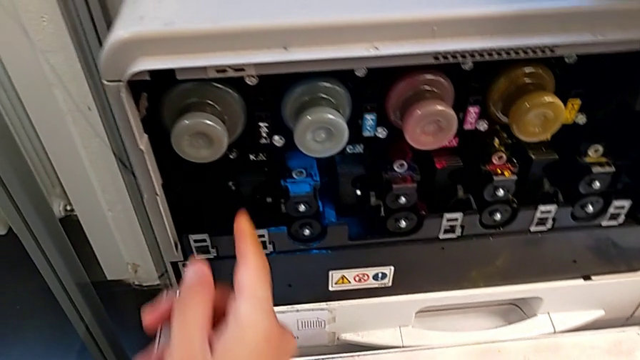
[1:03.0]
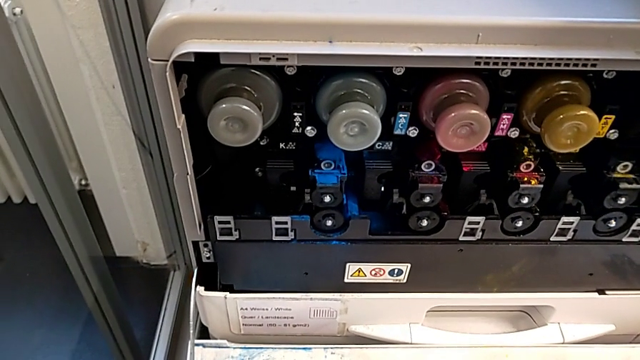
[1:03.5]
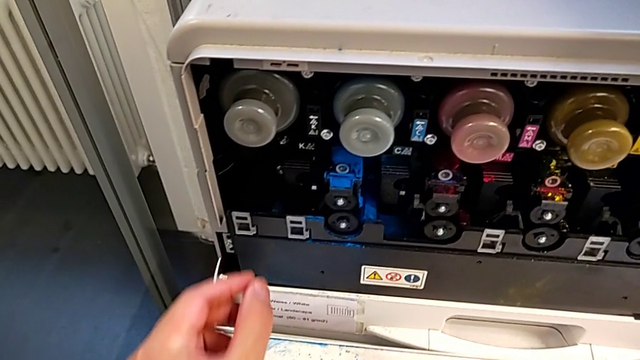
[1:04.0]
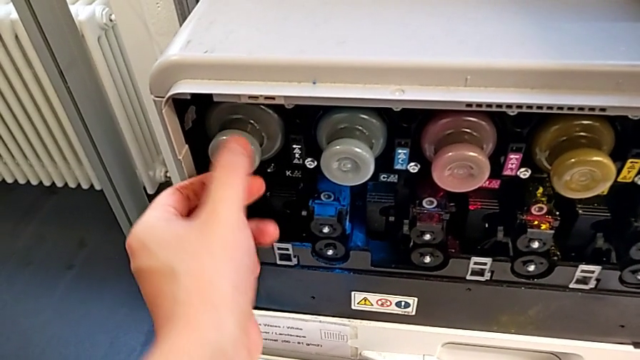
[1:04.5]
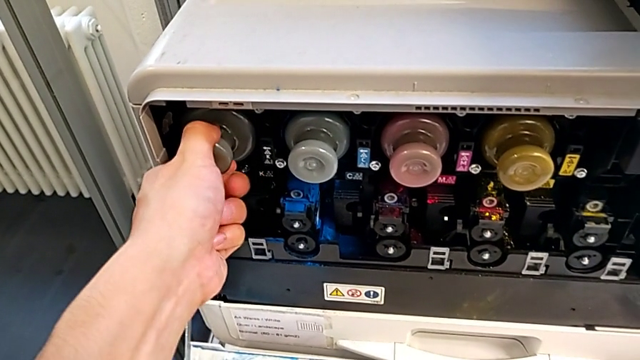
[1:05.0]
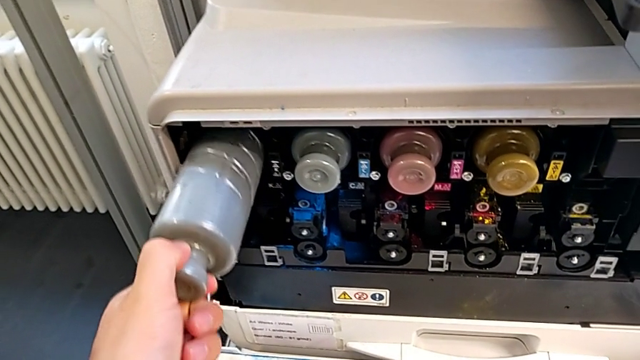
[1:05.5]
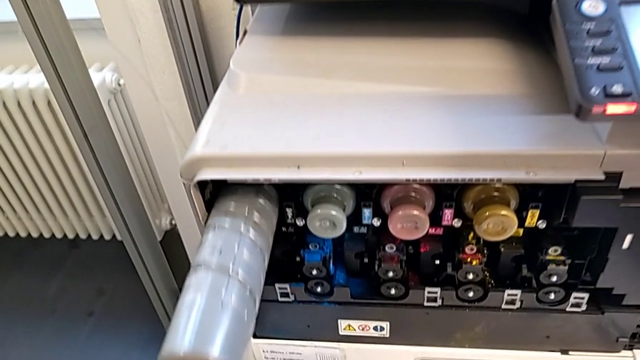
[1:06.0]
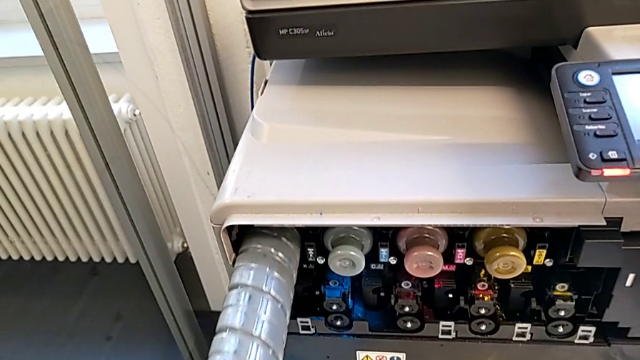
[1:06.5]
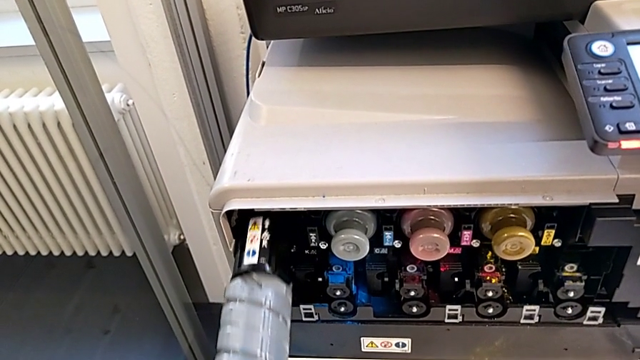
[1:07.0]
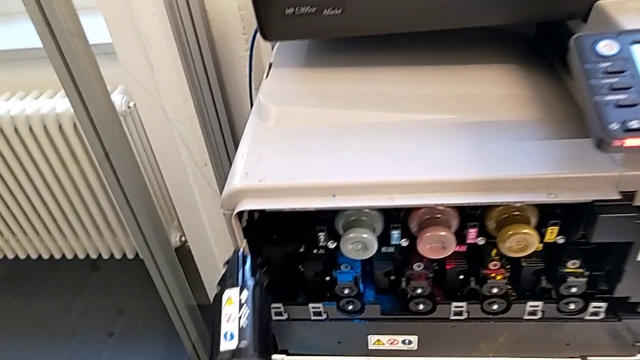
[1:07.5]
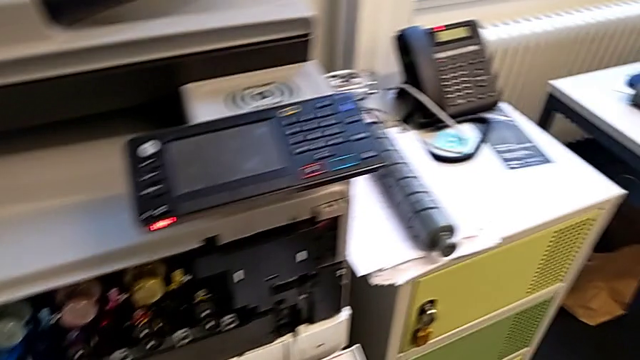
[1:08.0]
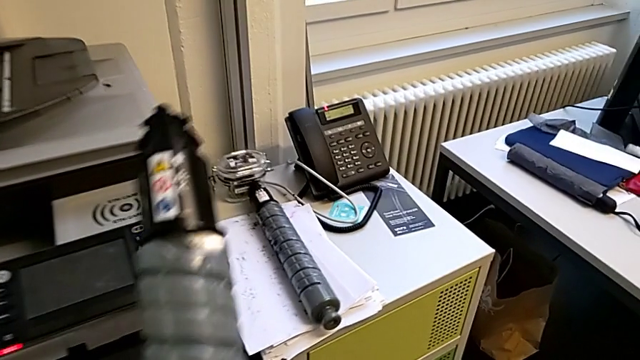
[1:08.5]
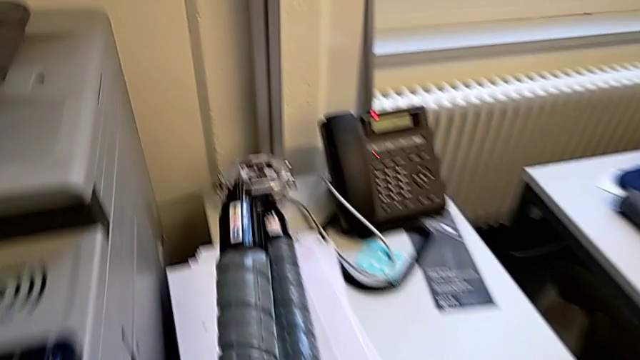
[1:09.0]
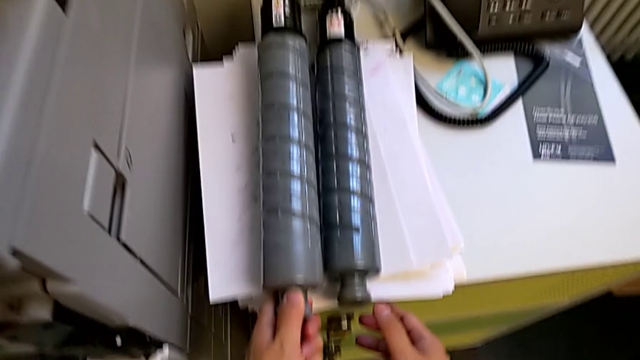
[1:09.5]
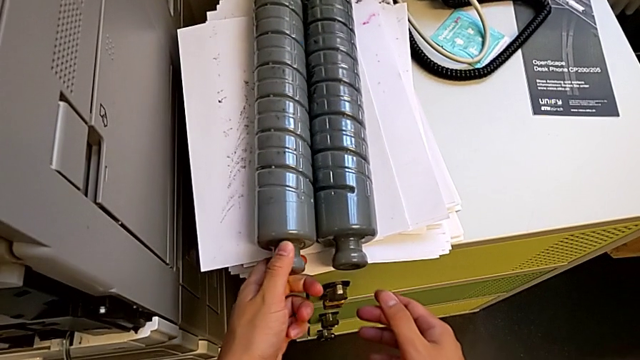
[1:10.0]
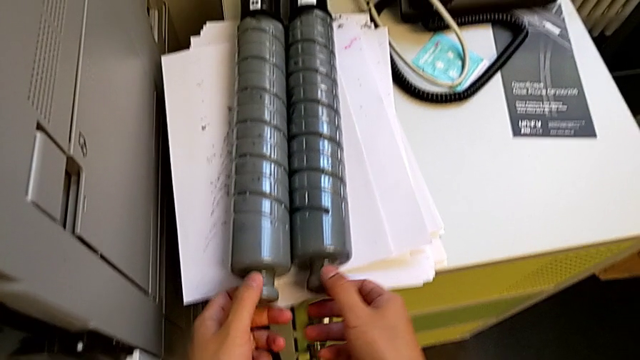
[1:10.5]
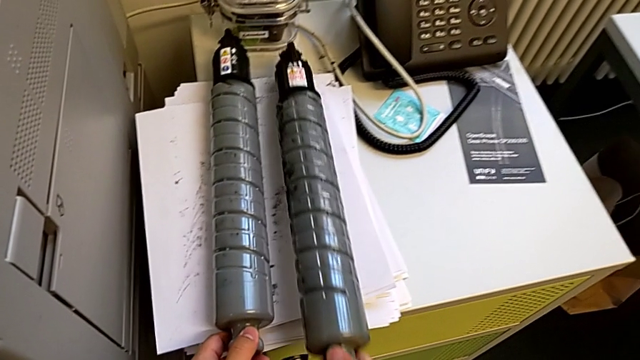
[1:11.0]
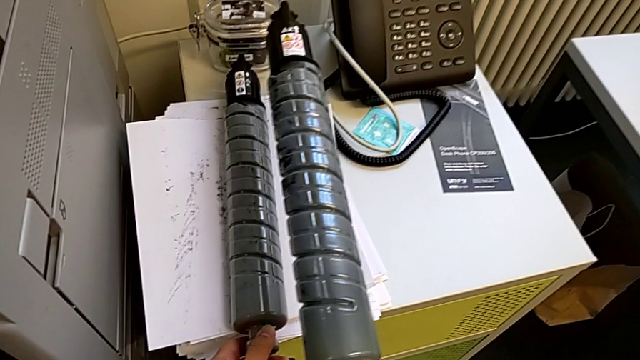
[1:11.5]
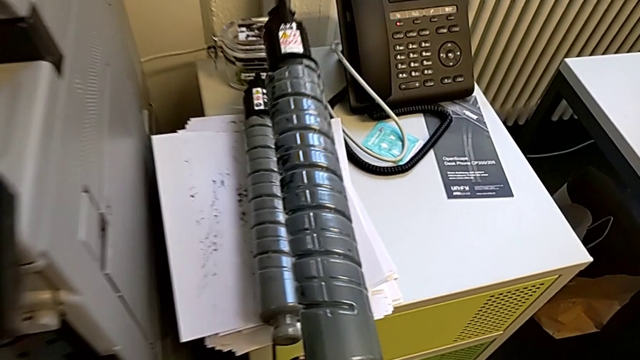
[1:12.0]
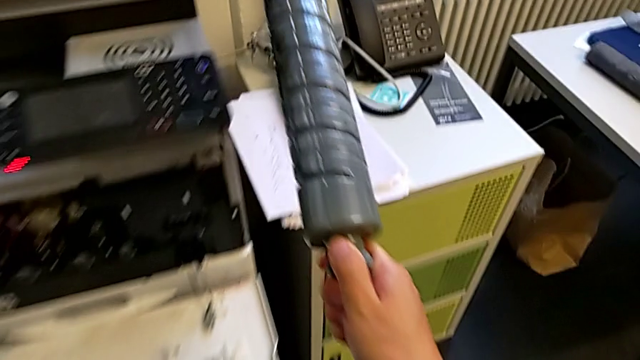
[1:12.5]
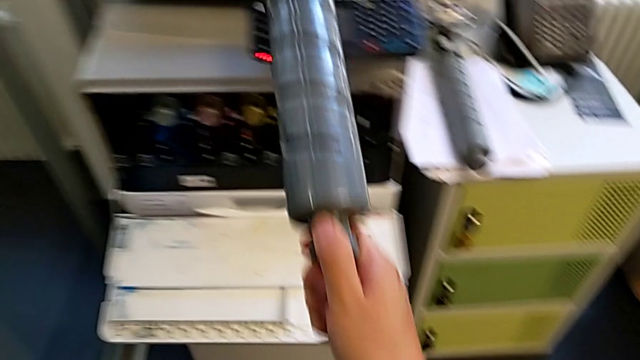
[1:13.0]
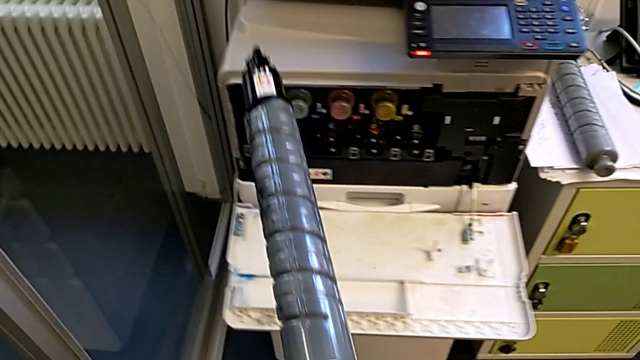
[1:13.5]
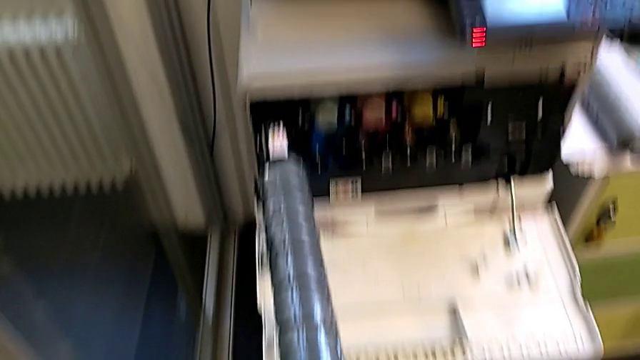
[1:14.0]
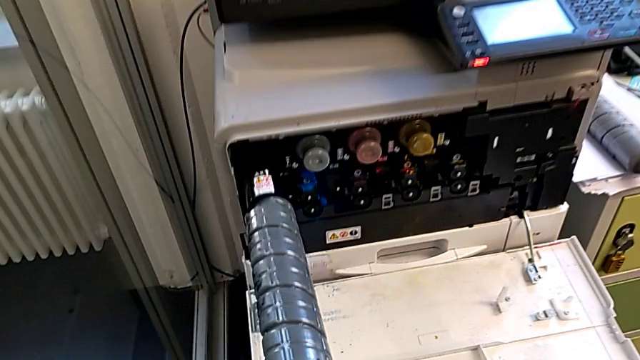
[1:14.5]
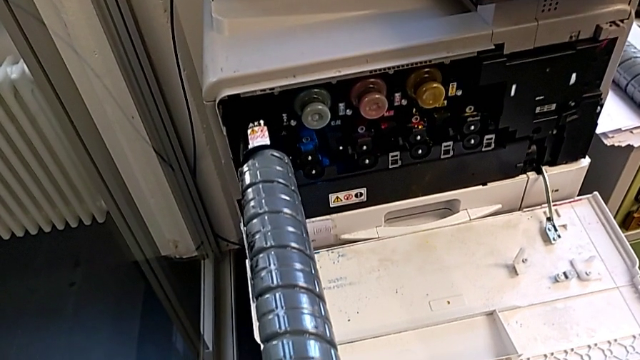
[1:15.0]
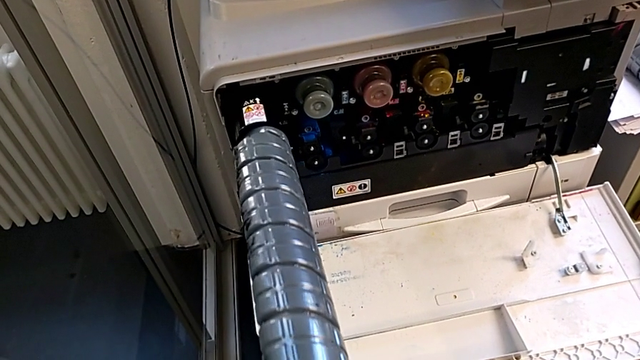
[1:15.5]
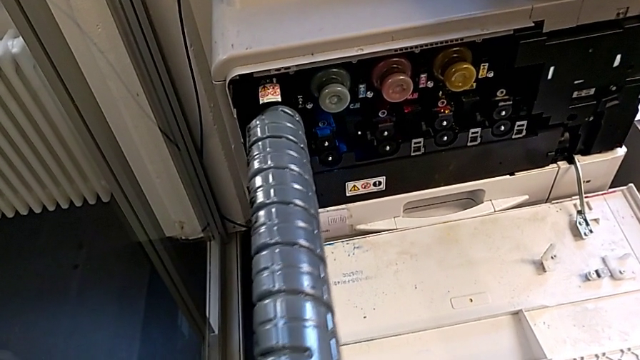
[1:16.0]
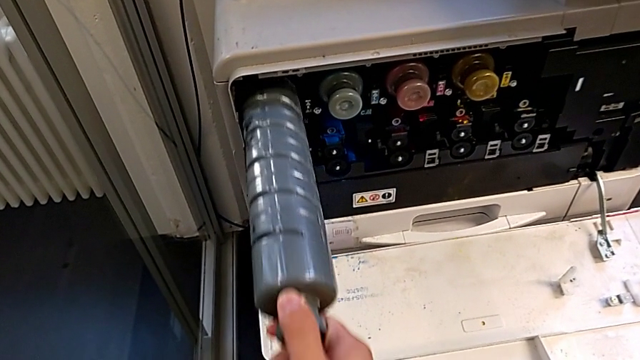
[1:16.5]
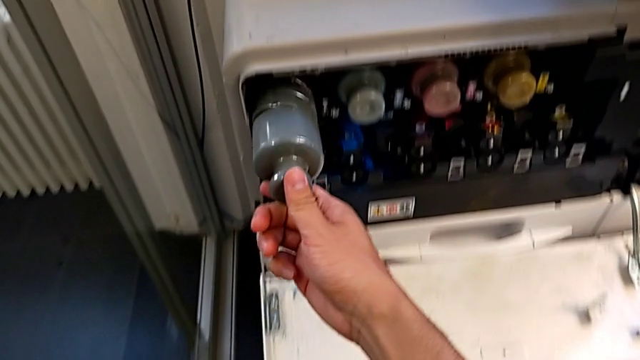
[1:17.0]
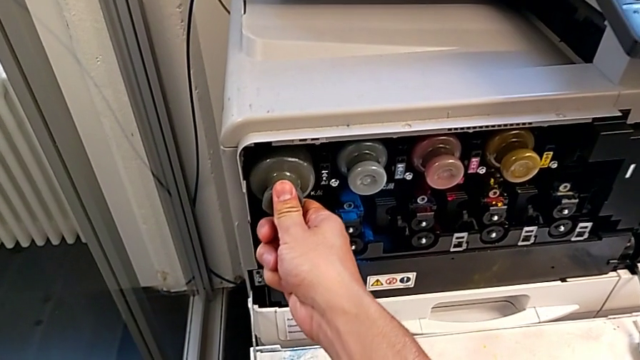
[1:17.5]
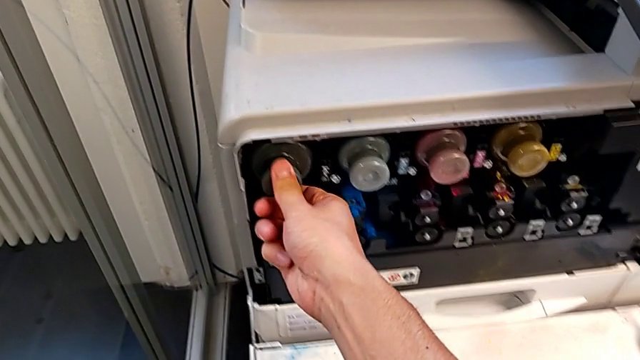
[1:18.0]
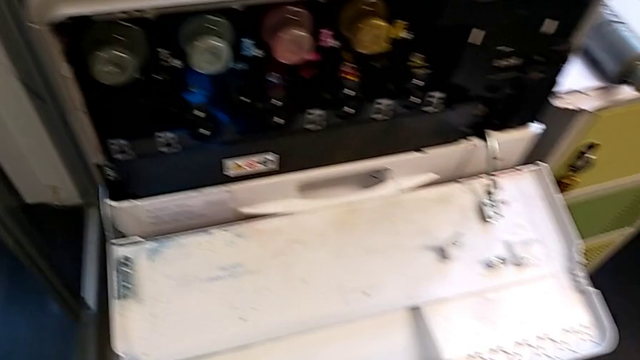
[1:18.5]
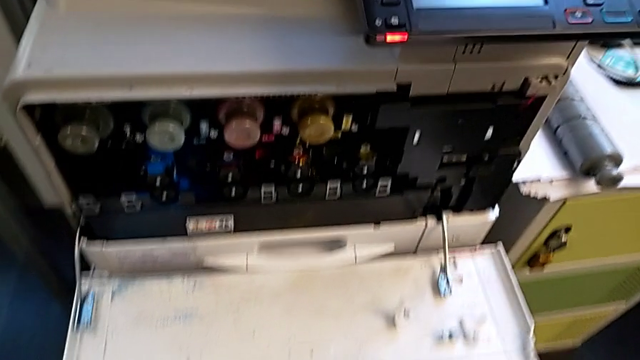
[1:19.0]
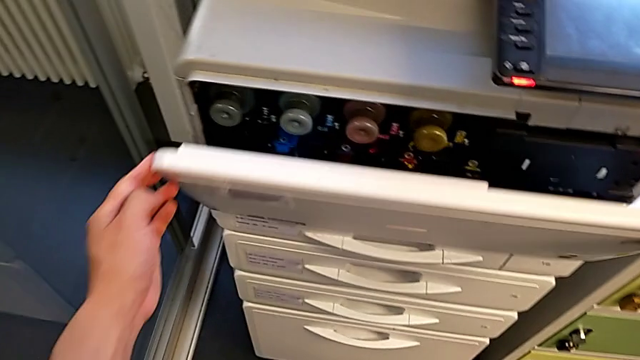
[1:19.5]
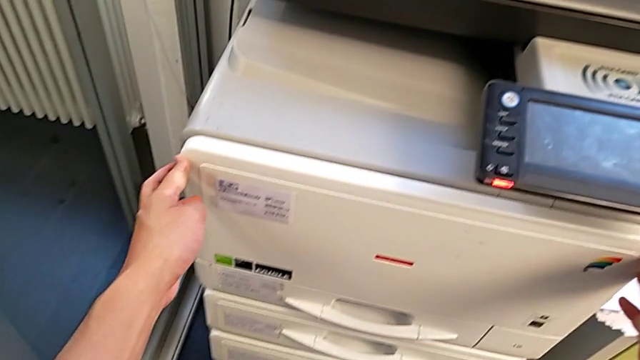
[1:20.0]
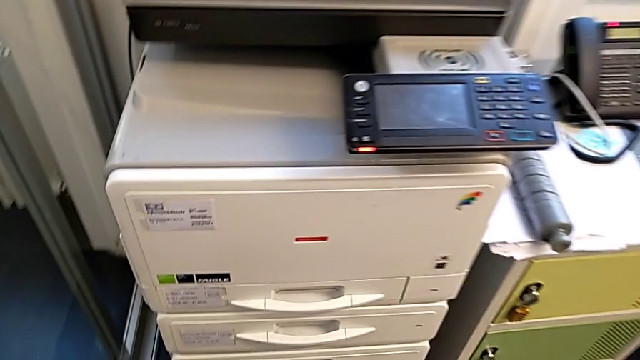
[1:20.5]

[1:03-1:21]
The camera wearer is exchanging the black ink cartridge. They grab the old ink cartridge, pull it, withdraw it, place it, grab the new ink cartridge, insert it, push it and close the cartridge gate.
